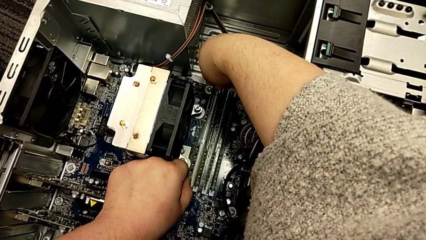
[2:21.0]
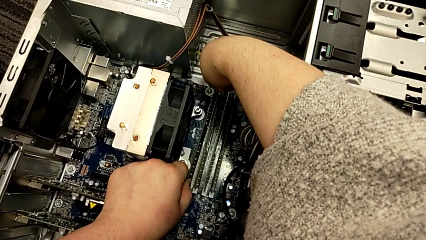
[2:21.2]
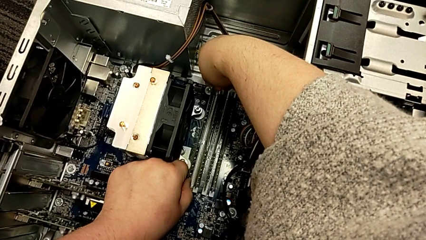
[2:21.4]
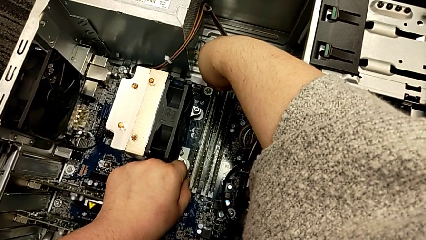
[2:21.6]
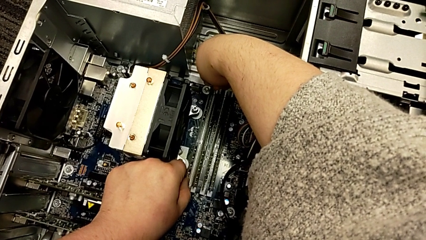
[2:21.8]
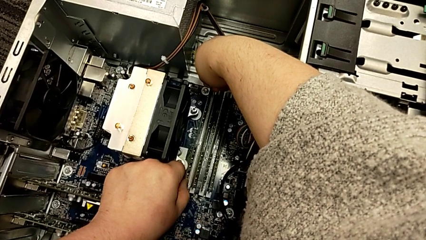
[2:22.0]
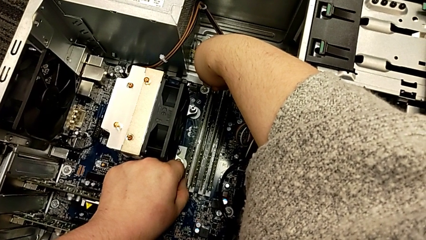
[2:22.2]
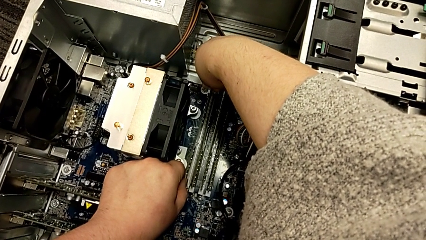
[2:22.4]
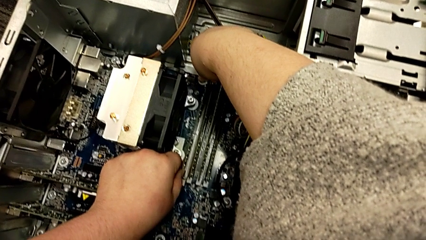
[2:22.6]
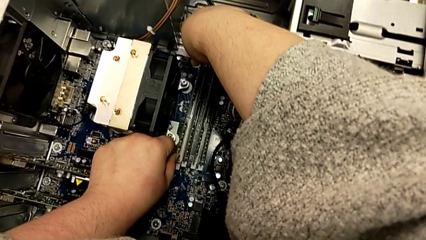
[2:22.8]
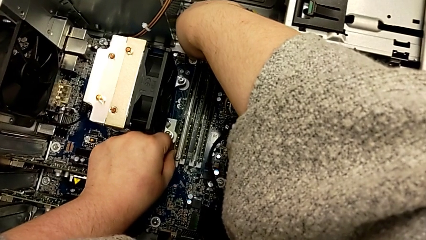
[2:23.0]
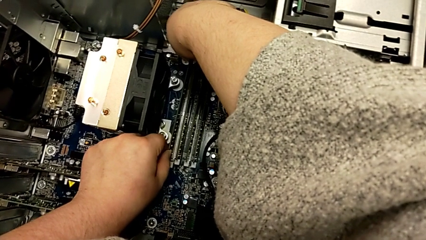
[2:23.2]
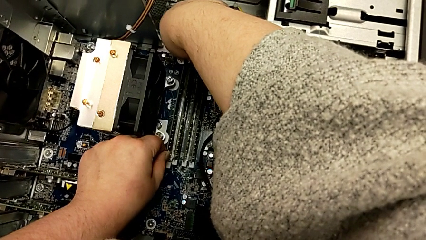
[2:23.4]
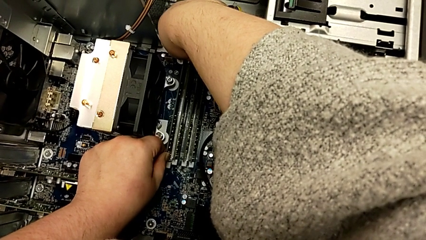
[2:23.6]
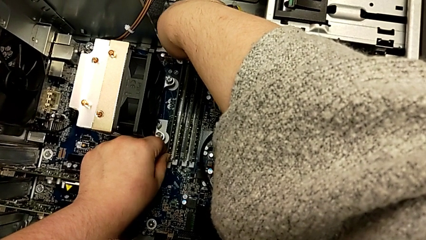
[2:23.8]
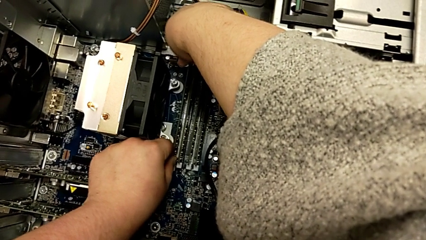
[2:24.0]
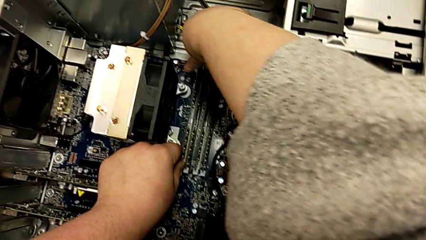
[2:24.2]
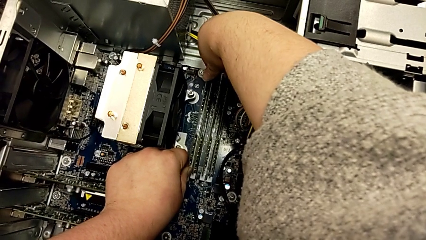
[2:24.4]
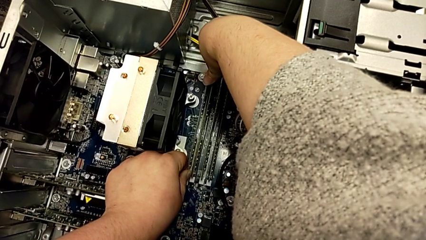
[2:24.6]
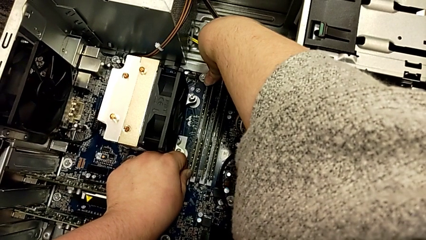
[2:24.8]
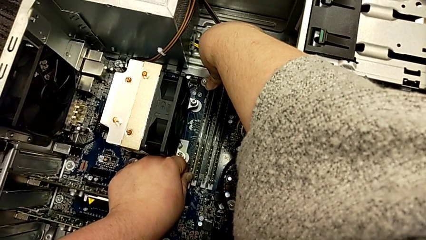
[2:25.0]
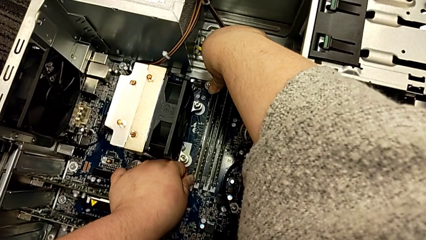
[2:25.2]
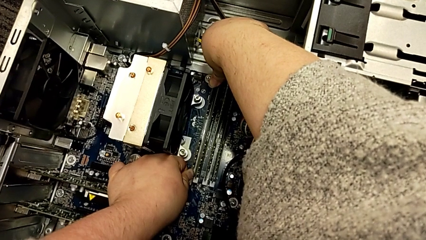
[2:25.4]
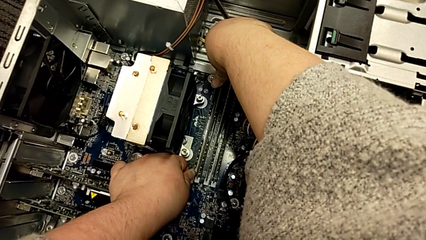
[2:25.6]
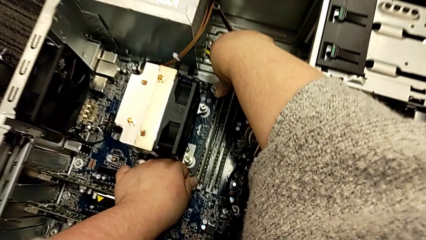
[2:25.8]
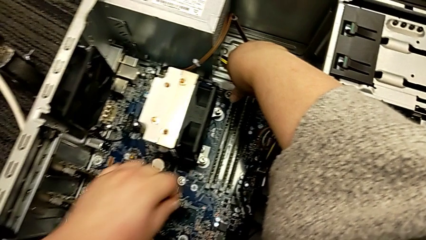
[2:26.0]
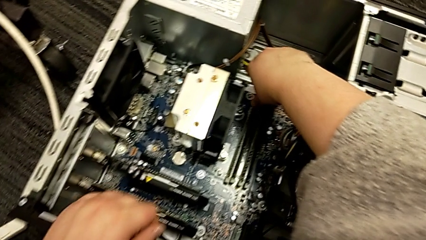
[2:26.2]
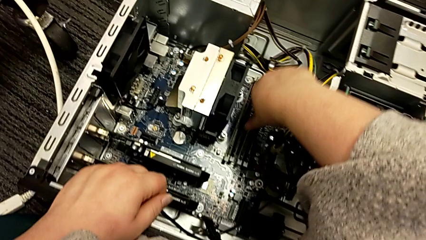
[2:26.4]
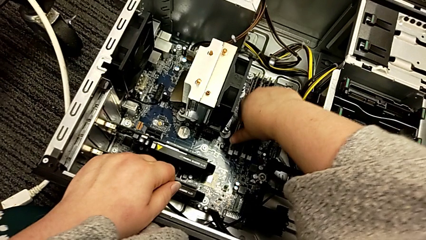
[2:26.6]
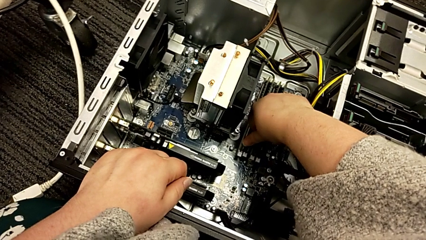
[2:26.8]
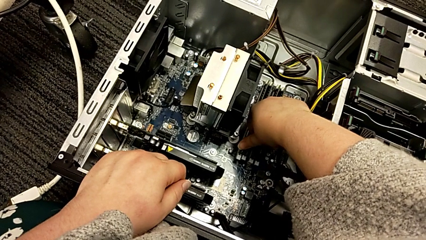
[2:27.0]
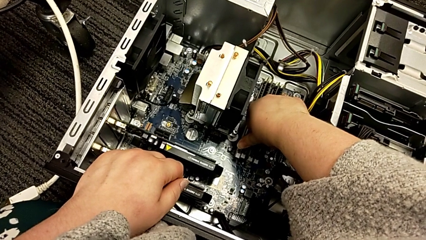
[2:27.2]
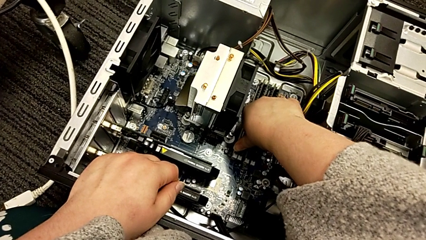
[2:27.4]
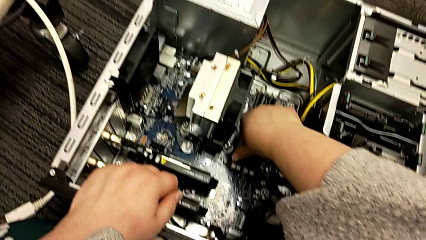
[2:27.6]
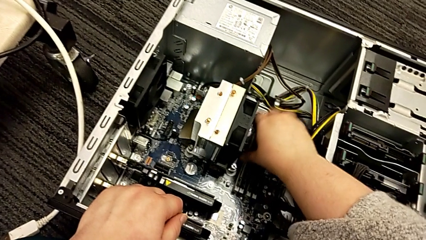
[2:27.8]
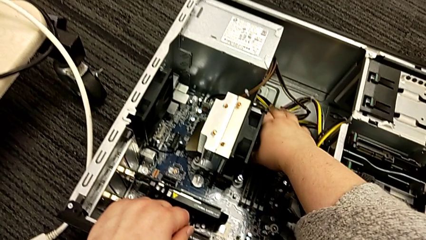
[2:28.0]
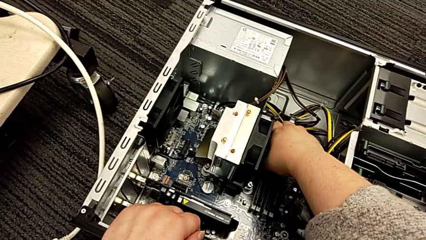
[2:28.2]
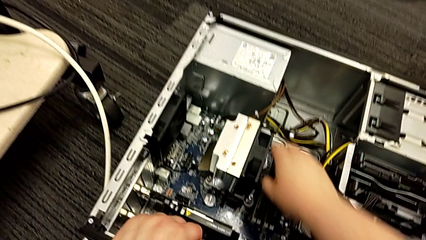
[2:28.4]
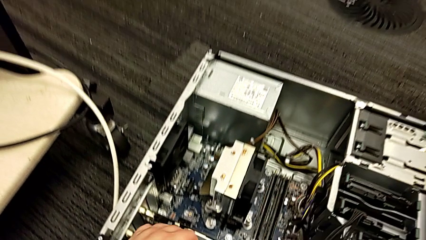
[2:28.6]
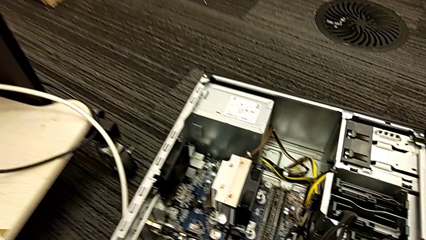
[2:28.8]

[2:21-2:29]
The camera wearer is putting the RAM into the computer tower. They keep placing the first RAM and push it.

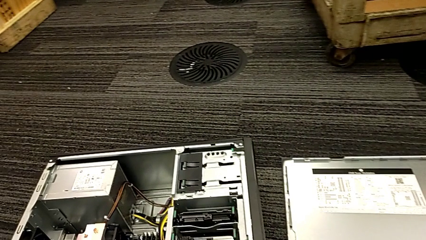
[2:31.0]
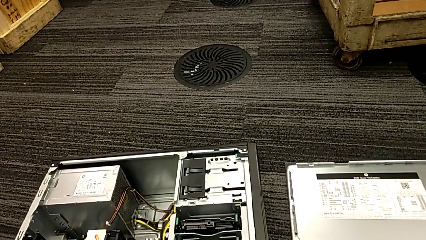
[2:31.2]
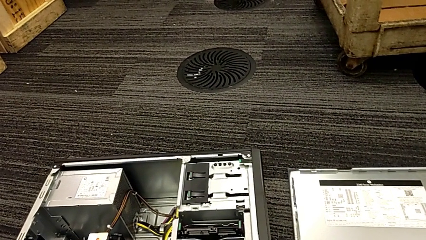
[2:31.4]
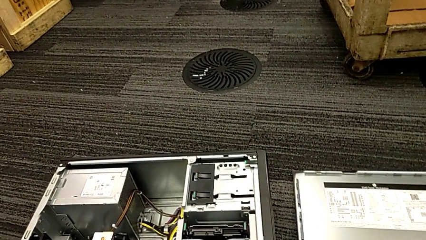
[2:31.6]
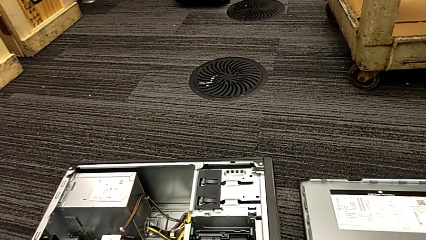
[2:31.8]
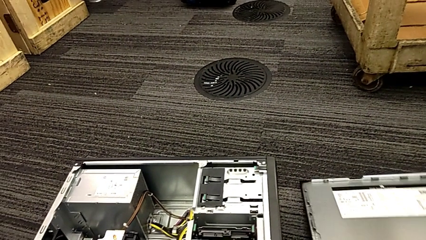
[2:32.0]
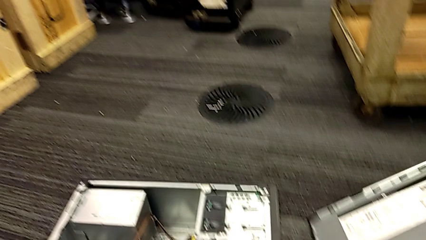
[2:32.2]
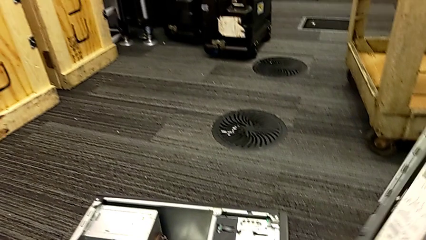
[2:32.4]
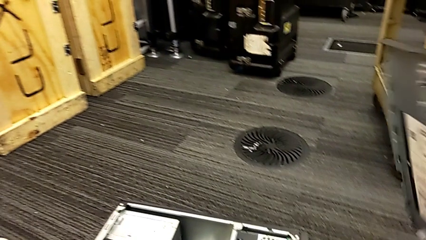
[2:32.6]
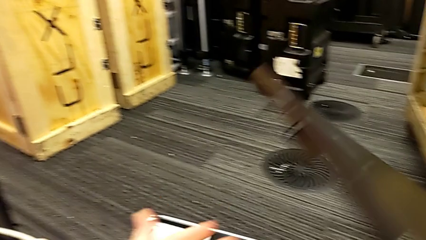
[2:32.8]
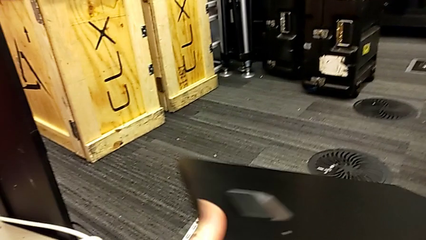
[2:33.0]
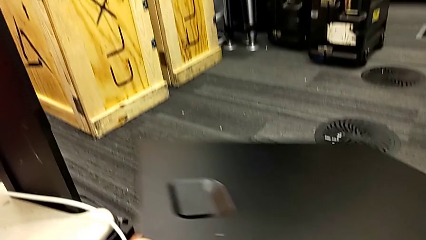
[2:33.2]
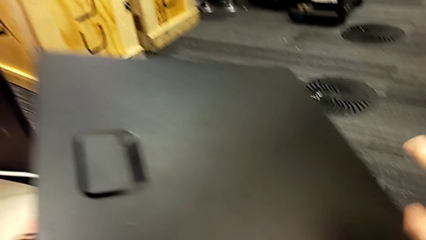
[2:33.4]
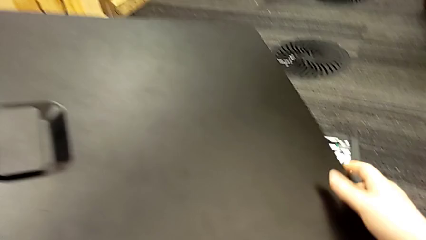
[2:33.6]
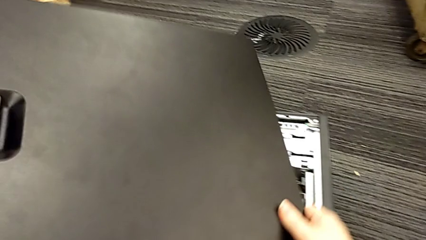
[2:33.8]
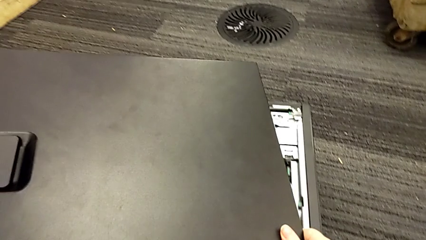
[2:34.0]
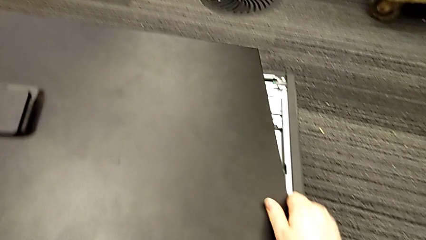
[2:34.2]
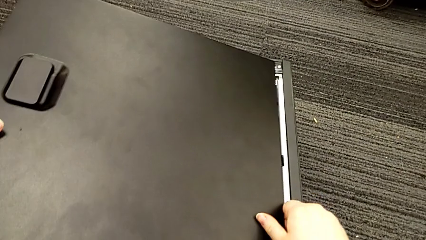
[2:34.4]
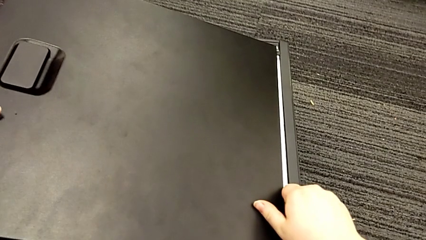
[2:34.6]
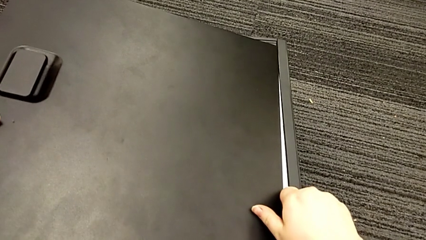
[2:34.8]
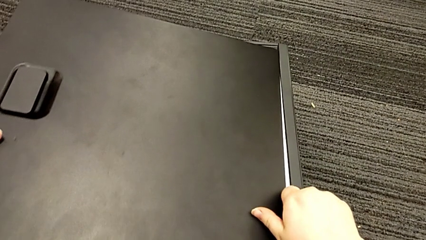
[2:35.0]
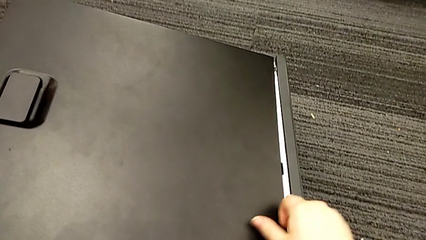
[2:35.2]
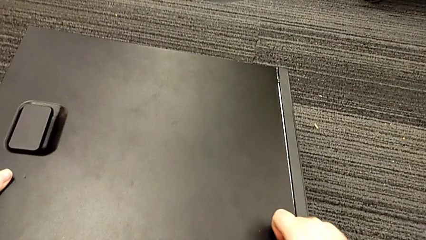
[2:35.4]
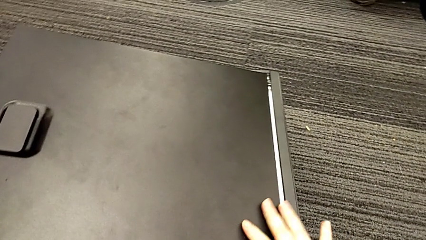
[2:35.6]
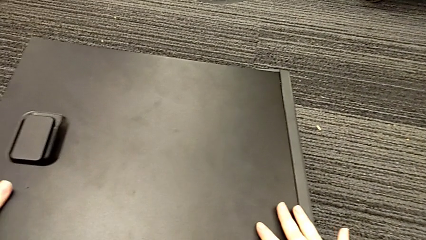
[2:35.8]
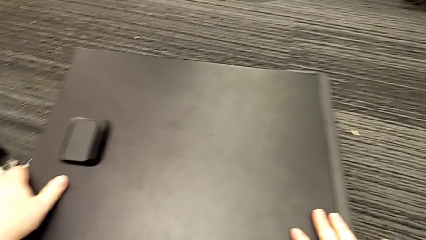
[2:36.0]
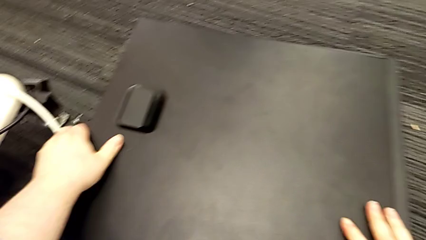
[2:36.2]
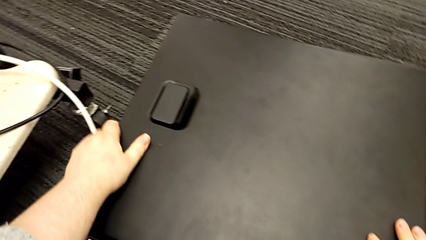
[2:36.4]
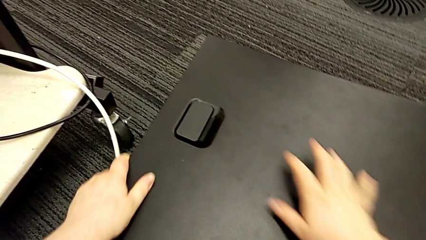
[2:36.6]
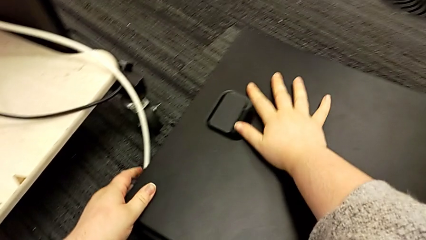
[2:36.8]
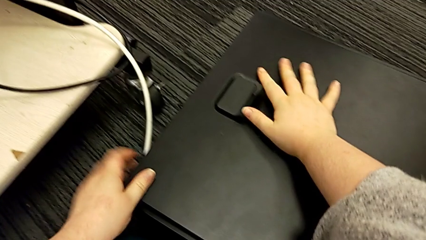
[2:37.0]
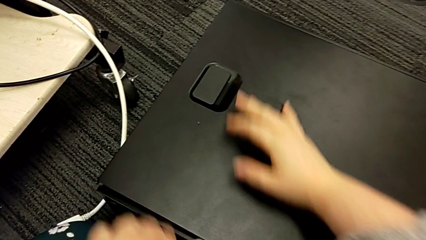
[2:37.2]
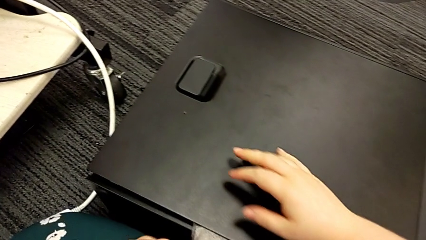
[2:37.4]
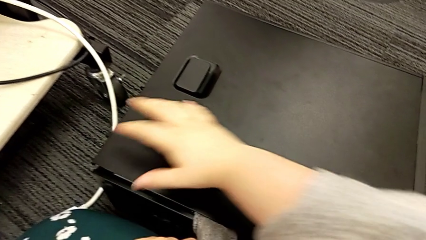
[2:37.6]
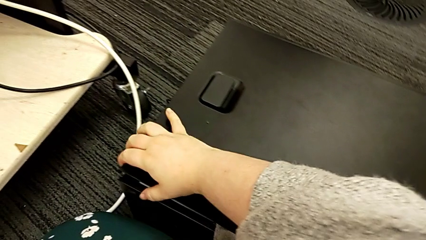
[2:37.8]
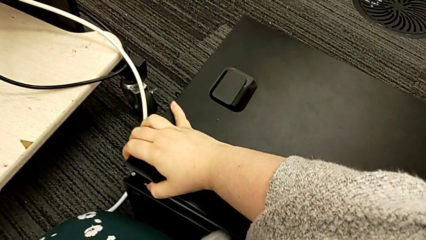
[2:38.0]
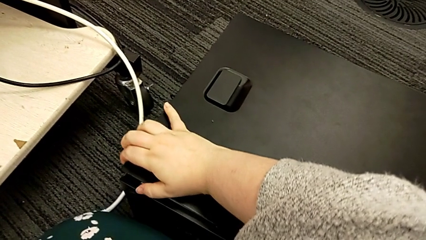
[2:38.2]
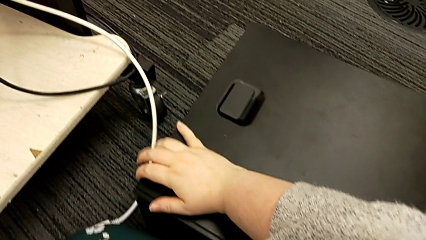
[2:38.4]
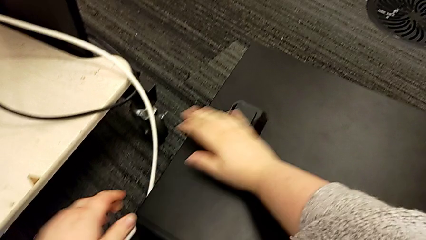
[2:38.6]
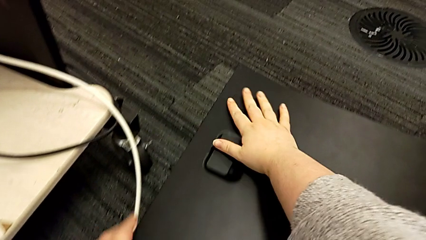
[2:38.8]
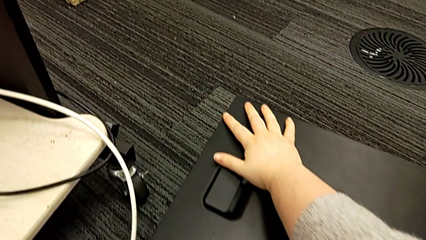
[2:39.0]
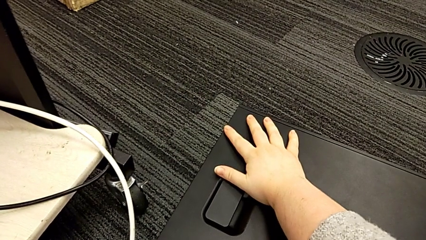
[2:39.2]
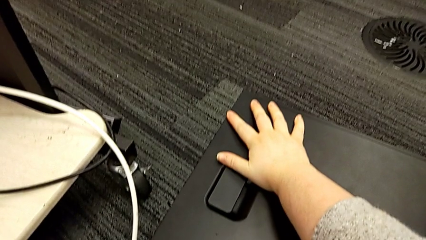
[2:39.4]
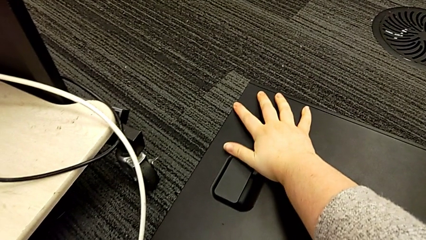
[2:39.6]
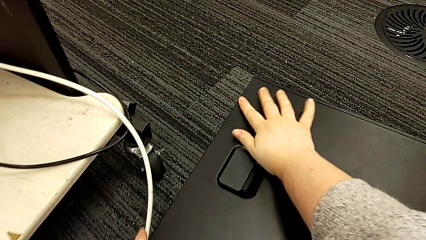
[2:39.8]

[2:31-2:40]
The camera wearer assembles the cover of the computer tower. They lift the cover, rotate it, place it, insert it and close the computer tower.
